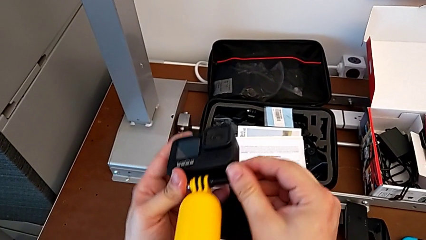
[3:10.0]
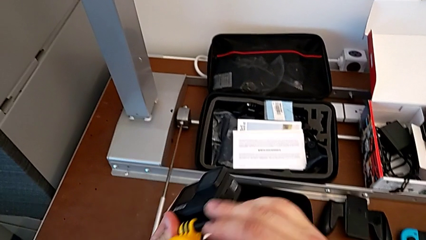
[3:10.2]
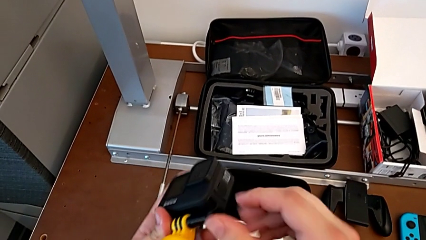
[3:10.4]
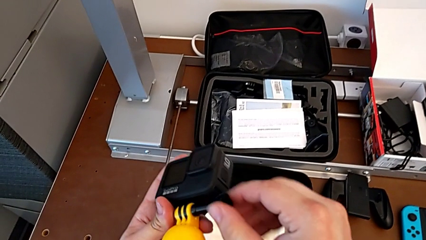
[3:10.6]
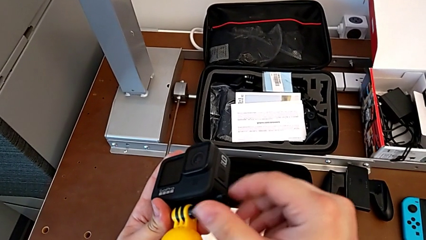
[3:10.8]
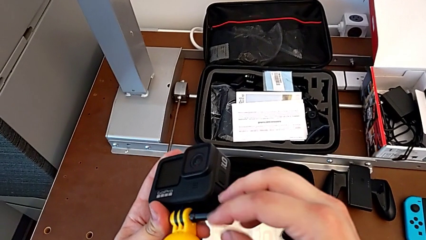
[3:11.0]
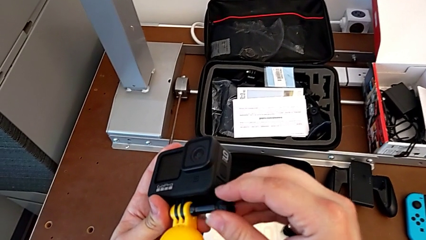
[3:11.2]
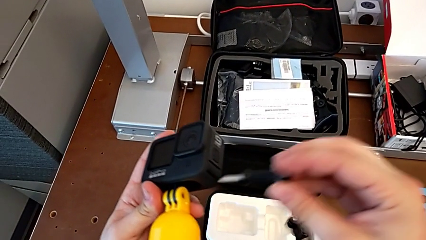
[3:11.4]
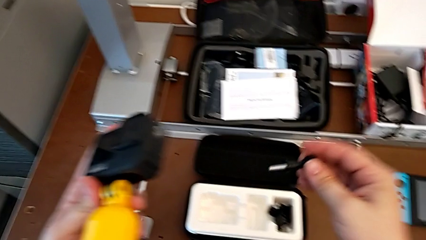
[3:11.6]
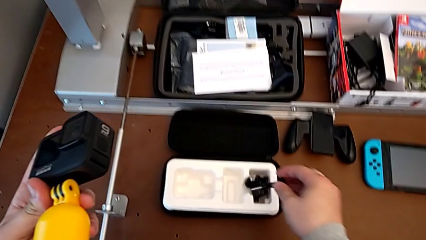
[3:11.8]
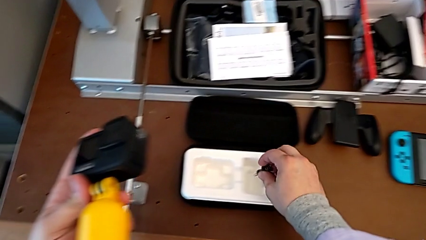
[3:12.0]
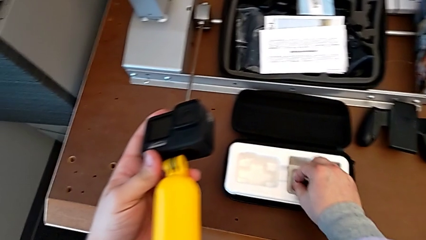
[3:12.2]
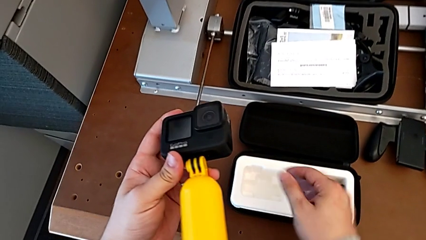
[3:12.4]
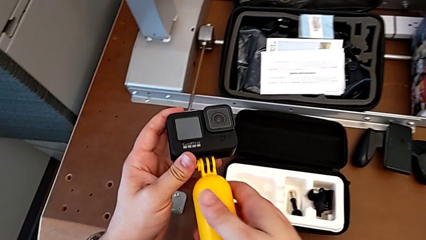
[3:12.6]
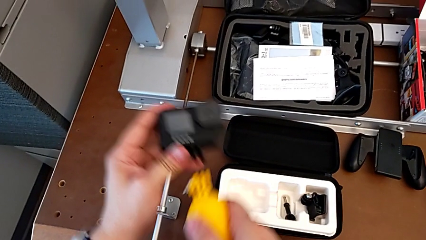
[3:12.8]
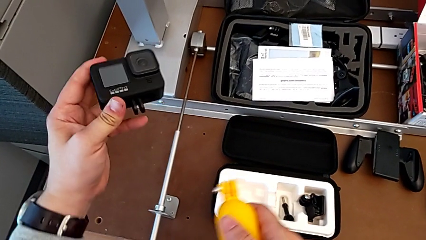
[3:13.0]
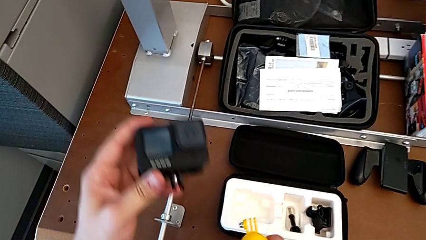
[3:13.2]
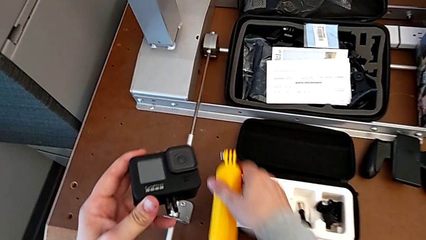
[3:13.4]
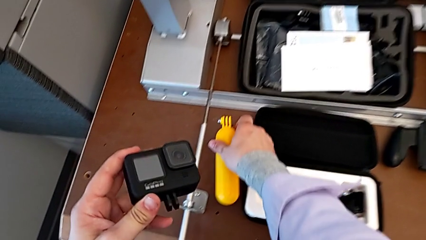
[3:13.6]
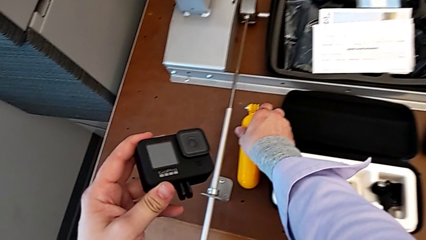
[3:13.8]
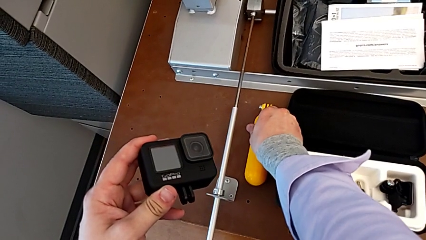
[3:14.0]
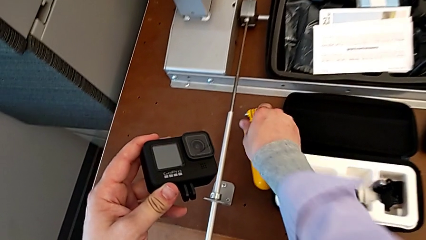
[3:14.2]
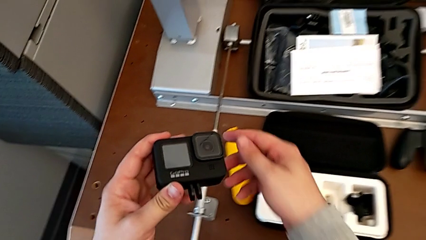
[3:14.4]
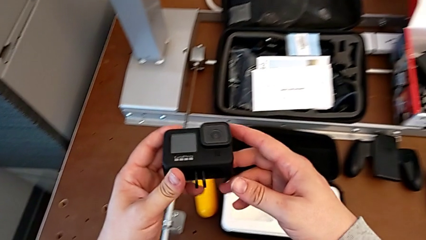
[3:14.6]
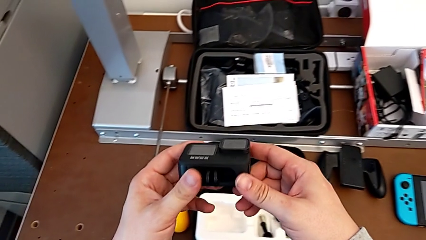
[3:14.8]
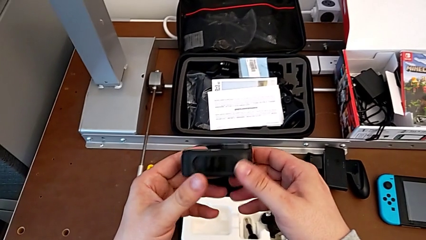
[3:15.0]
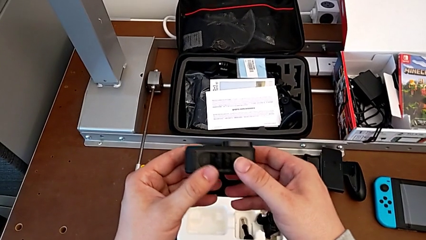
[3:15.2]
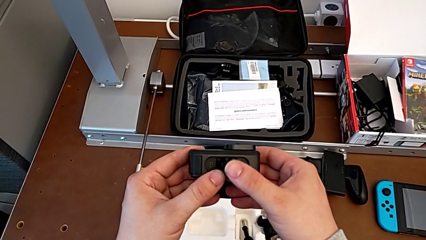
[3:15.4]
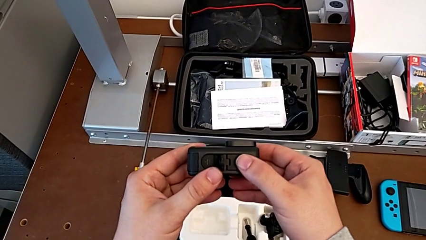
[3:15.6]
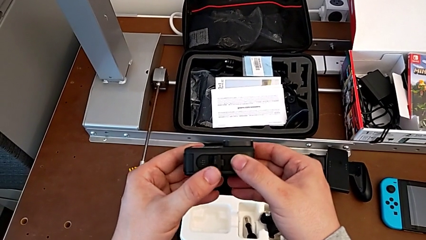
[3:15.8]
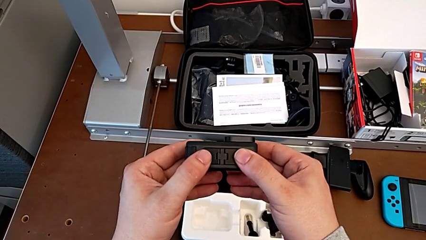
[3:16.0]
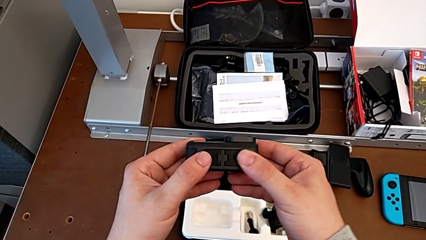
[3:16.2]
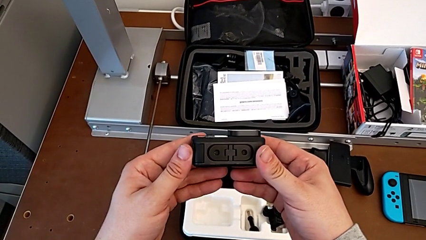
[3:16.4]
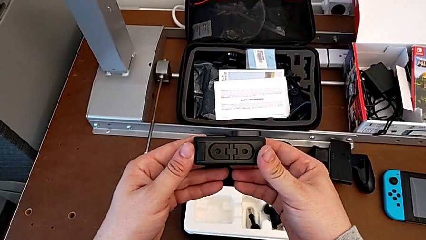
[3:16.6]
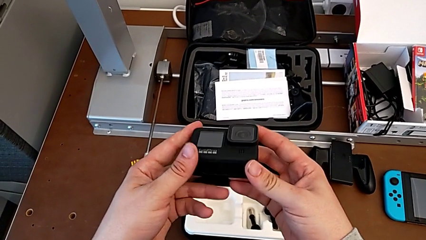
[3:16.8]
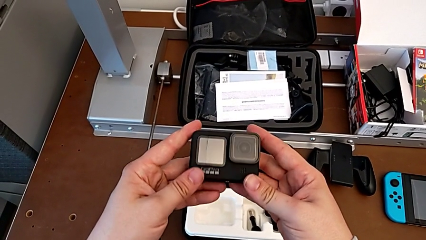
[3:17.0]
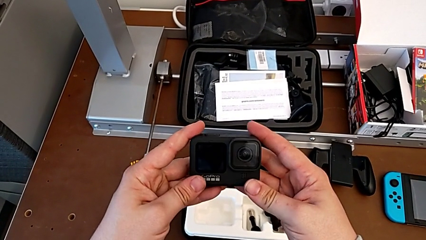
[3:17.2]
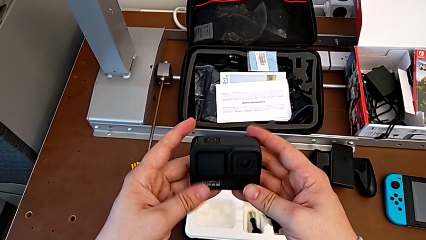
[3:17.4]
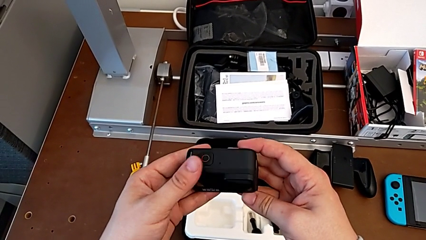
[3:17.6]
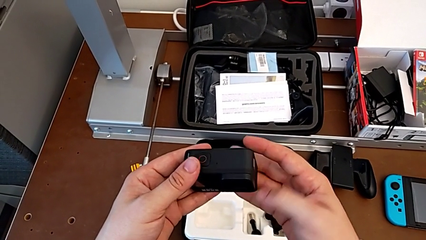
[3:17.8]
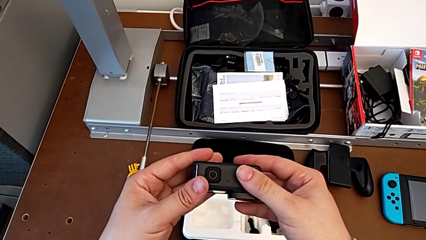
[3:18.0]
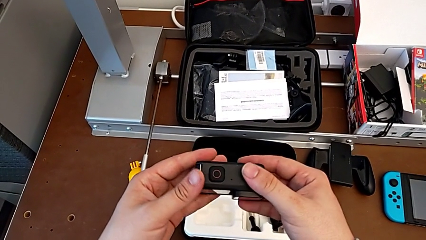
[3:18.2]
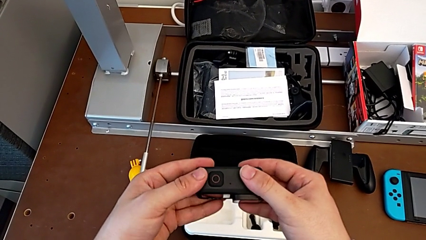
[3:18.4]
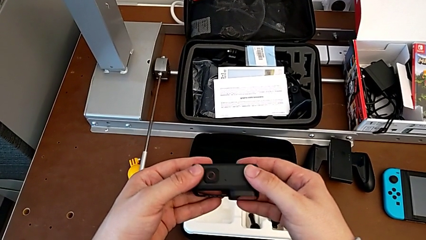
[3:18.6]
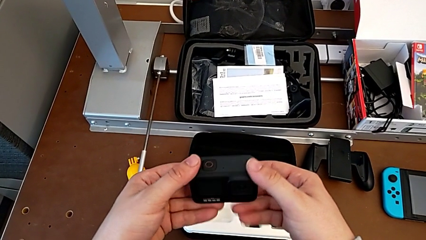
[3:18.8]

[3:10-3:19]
The camera wearer is removing the floating hand grip from the GoPro. They unscrew the screw, withdraw the handheld grip, close the mounting peg and grab the GoPro.
